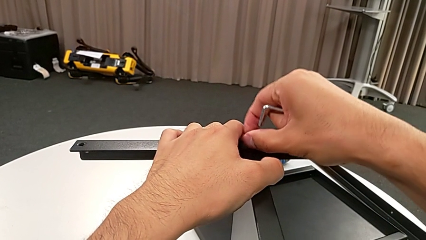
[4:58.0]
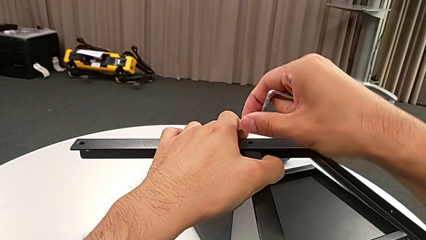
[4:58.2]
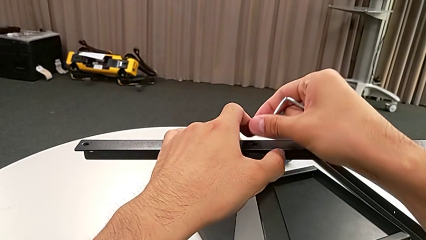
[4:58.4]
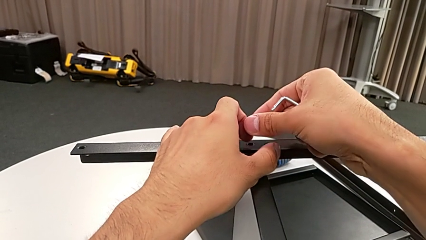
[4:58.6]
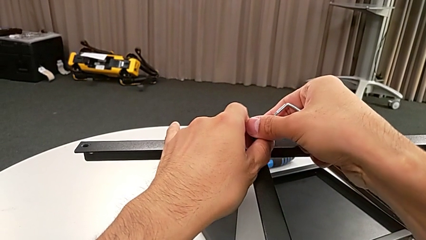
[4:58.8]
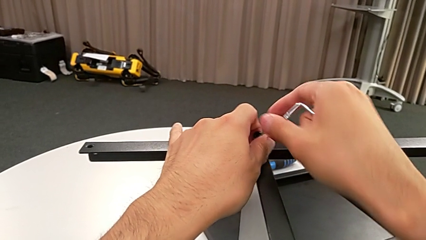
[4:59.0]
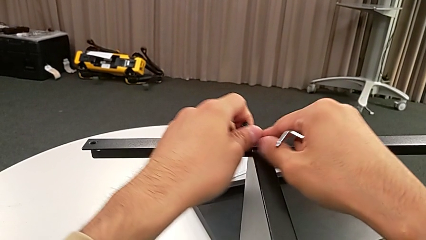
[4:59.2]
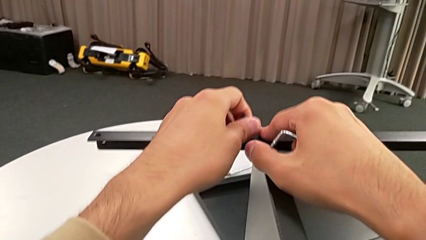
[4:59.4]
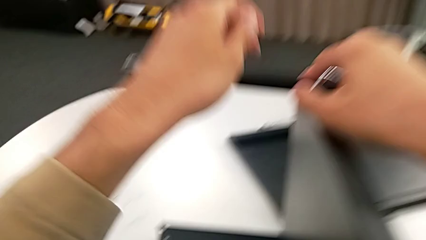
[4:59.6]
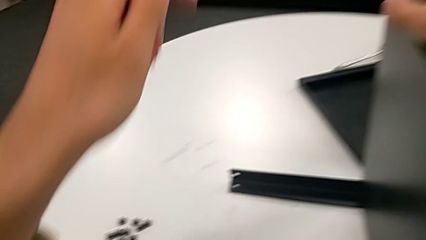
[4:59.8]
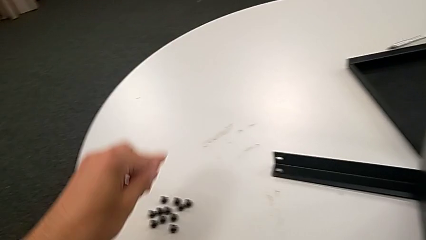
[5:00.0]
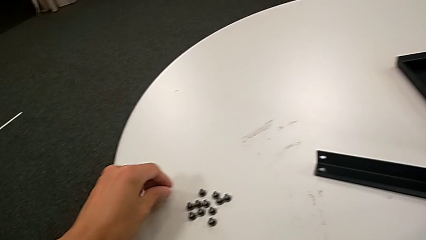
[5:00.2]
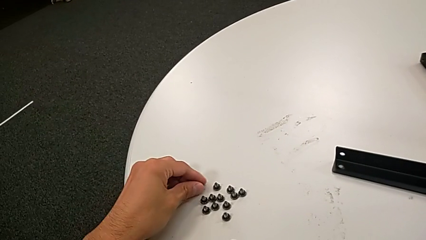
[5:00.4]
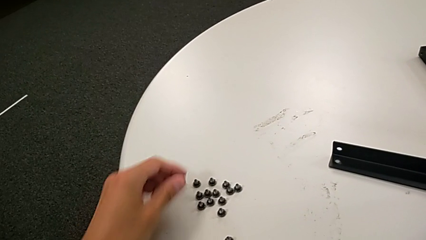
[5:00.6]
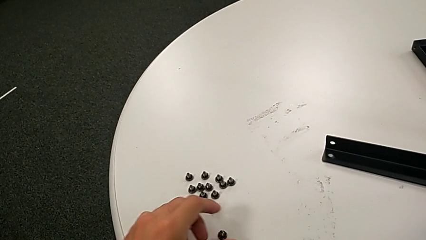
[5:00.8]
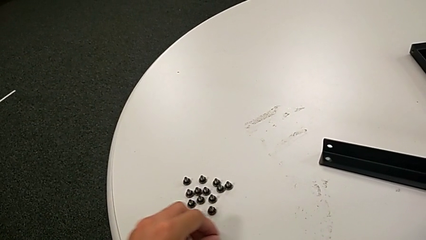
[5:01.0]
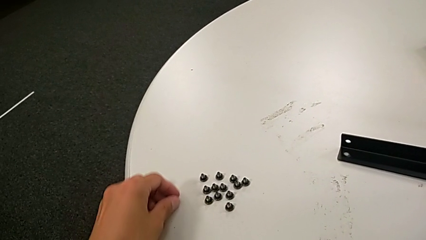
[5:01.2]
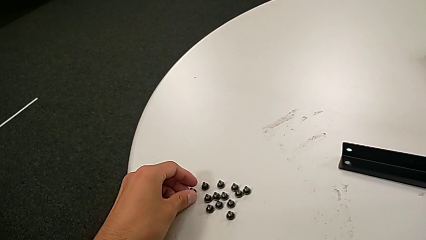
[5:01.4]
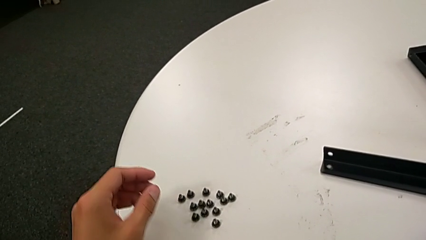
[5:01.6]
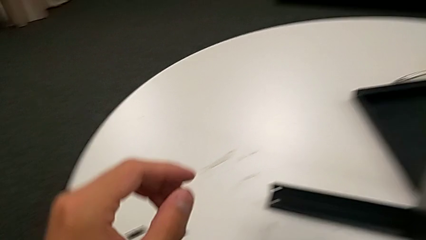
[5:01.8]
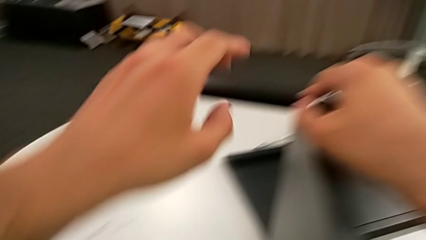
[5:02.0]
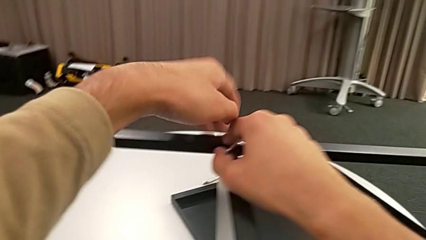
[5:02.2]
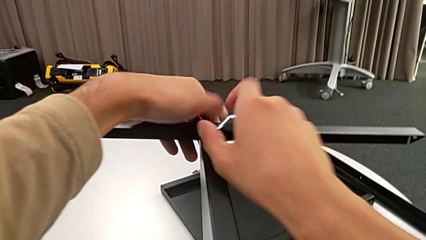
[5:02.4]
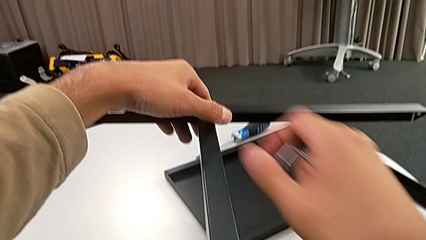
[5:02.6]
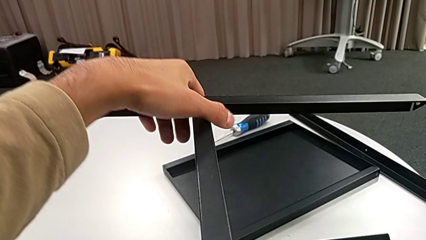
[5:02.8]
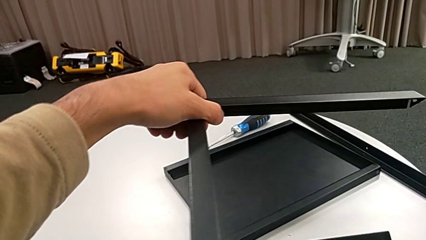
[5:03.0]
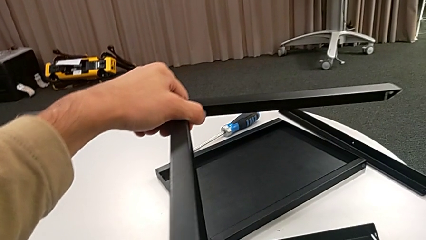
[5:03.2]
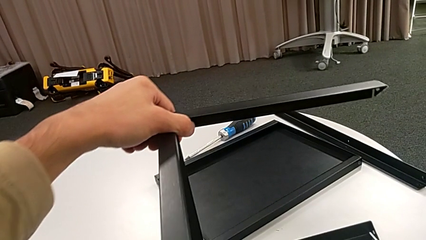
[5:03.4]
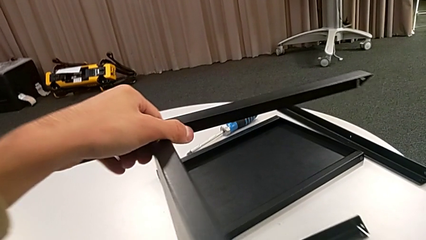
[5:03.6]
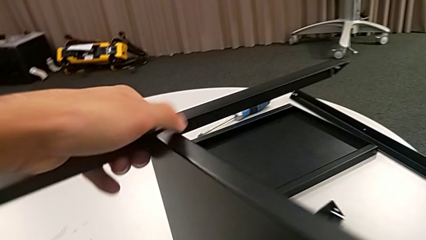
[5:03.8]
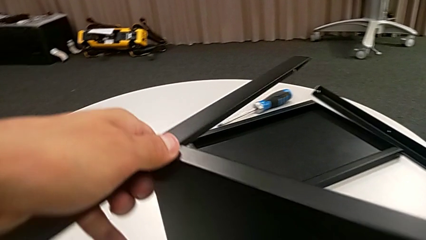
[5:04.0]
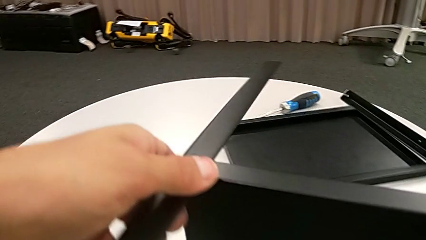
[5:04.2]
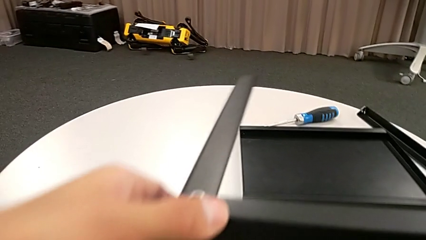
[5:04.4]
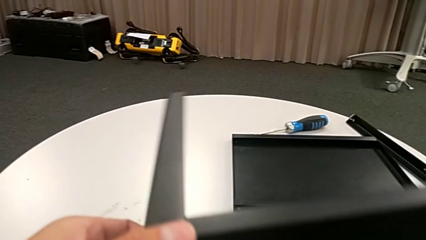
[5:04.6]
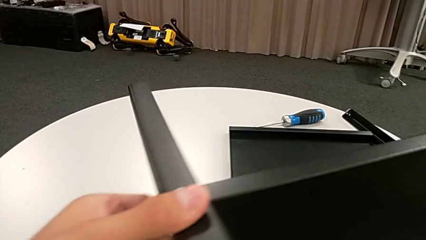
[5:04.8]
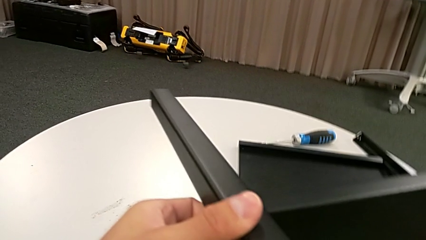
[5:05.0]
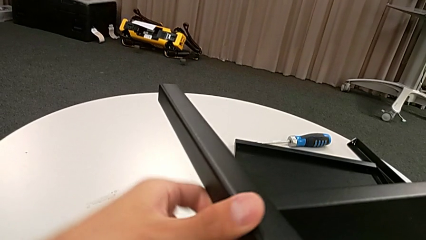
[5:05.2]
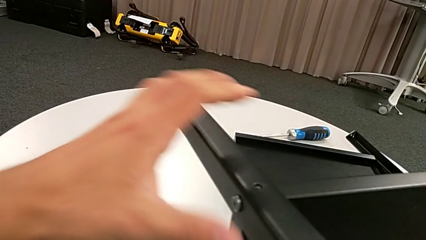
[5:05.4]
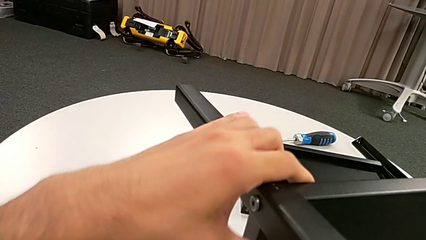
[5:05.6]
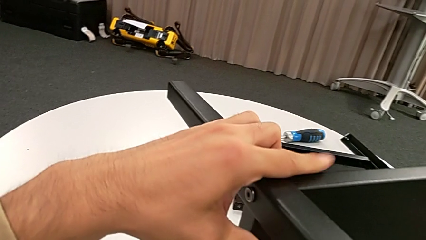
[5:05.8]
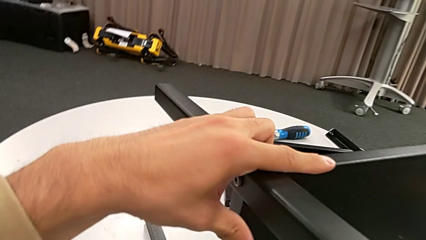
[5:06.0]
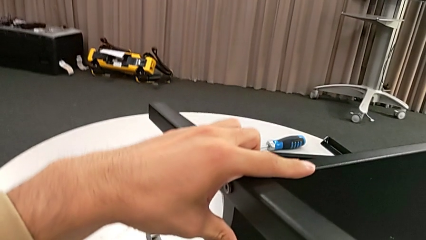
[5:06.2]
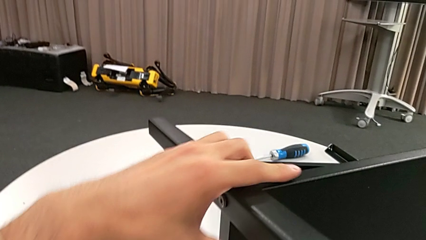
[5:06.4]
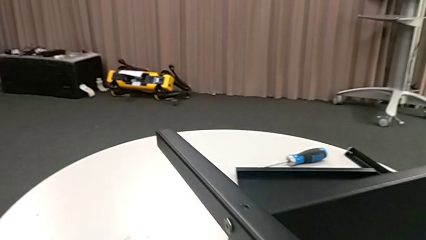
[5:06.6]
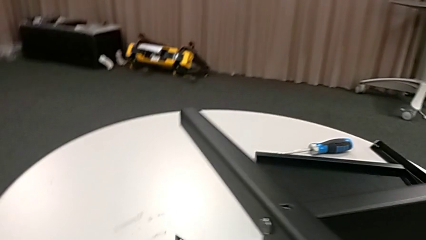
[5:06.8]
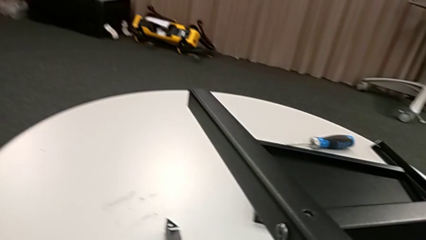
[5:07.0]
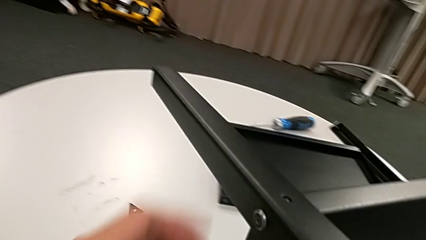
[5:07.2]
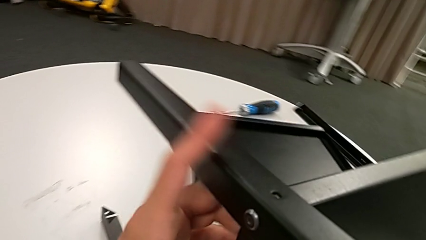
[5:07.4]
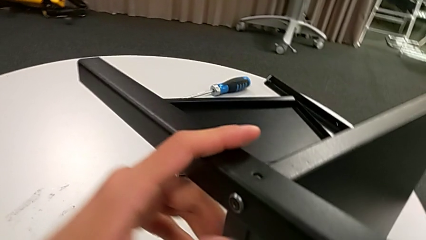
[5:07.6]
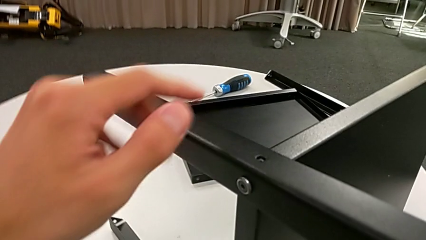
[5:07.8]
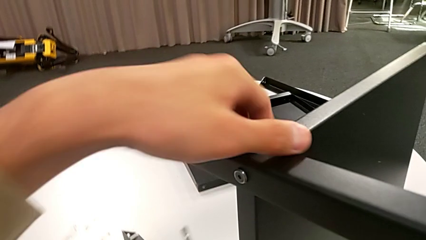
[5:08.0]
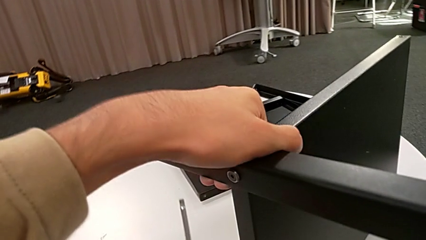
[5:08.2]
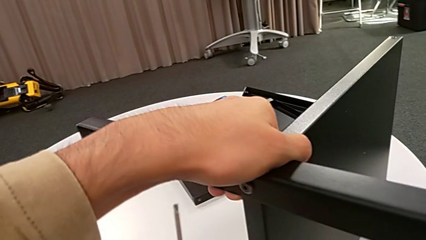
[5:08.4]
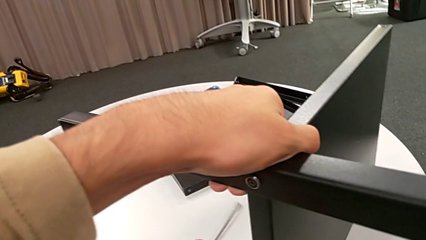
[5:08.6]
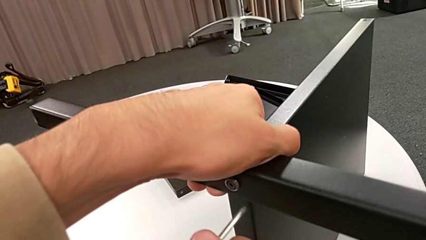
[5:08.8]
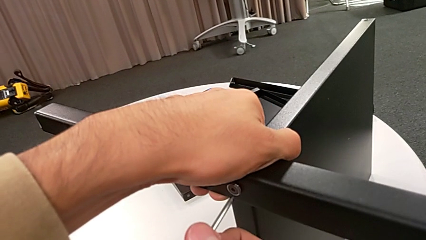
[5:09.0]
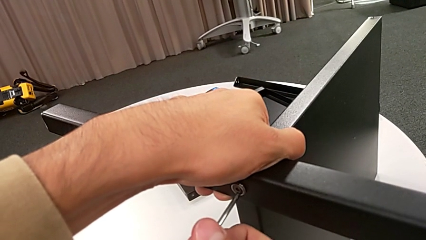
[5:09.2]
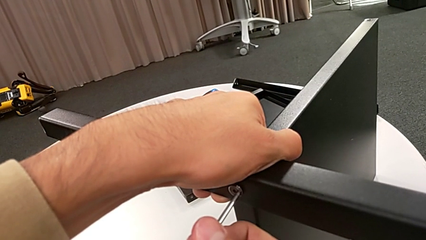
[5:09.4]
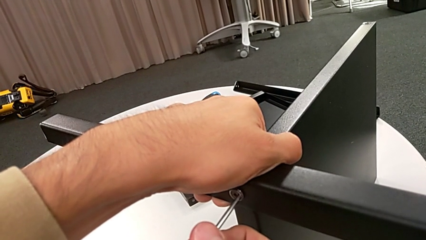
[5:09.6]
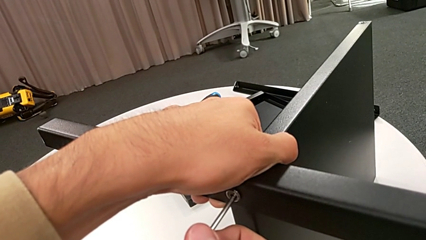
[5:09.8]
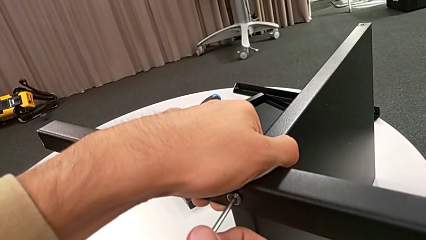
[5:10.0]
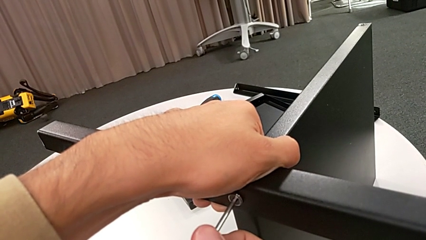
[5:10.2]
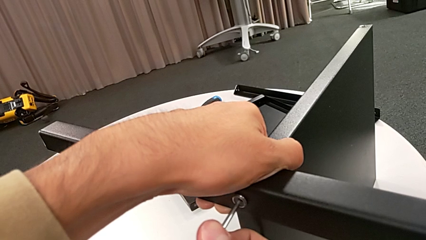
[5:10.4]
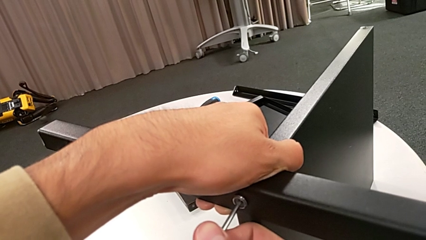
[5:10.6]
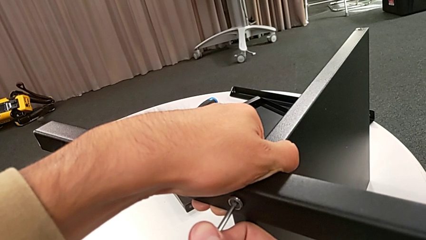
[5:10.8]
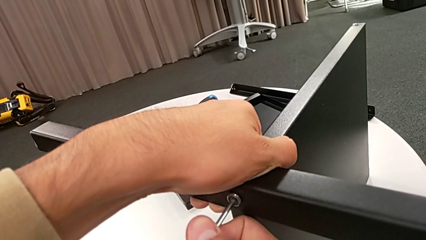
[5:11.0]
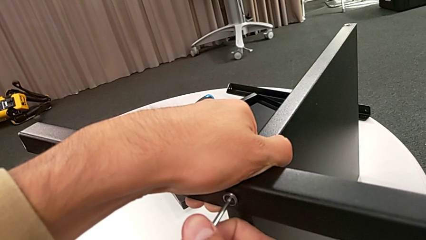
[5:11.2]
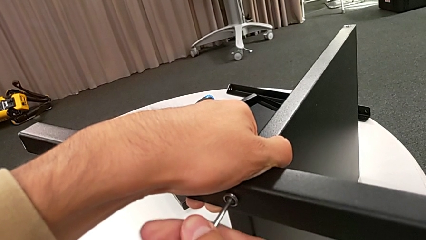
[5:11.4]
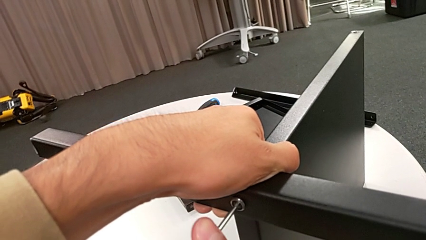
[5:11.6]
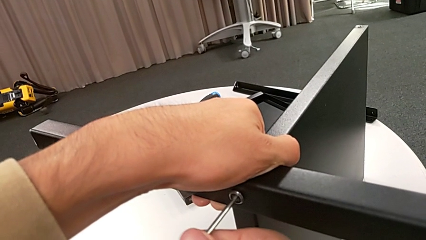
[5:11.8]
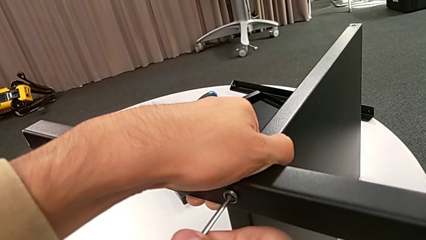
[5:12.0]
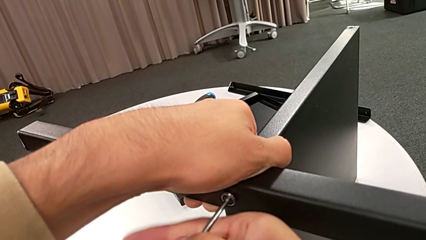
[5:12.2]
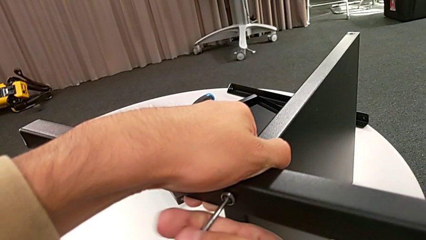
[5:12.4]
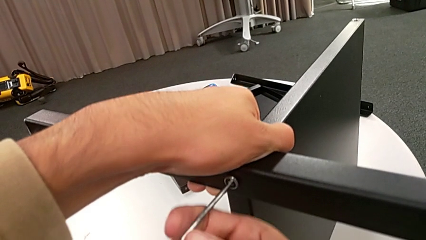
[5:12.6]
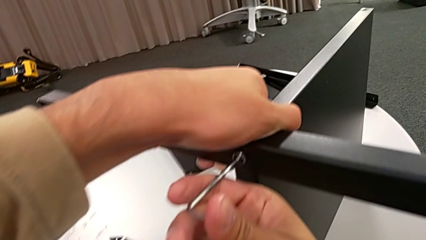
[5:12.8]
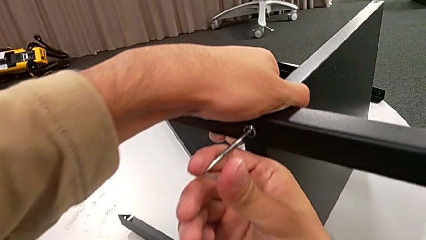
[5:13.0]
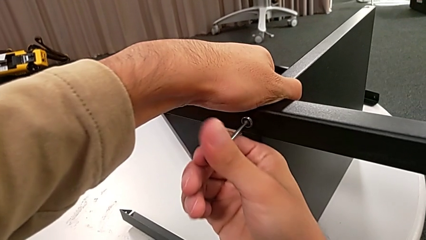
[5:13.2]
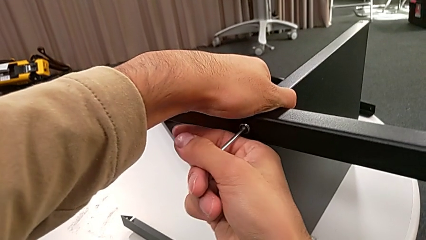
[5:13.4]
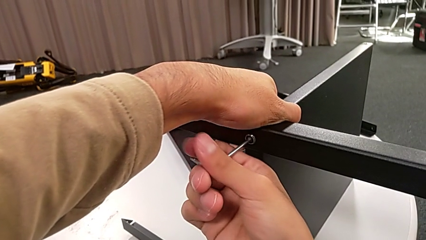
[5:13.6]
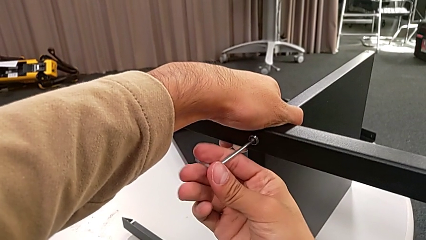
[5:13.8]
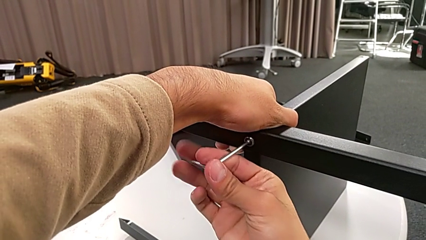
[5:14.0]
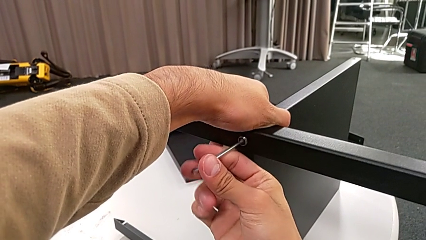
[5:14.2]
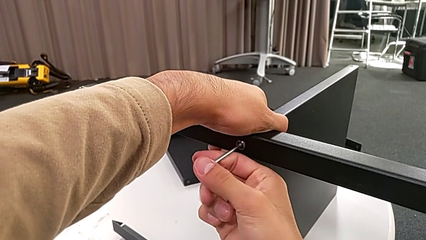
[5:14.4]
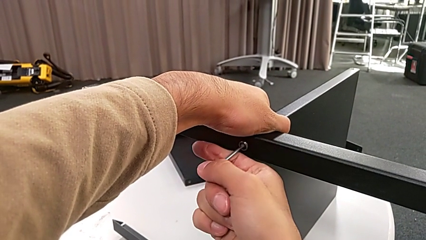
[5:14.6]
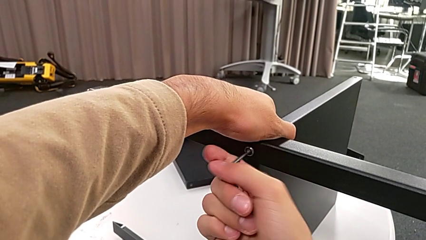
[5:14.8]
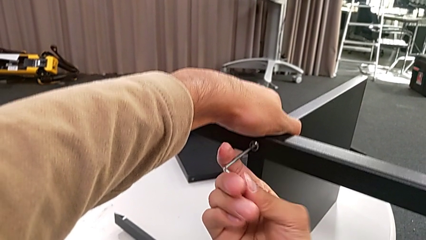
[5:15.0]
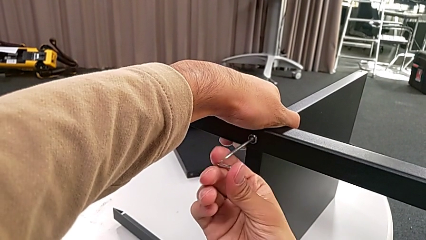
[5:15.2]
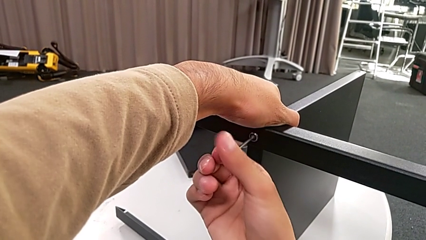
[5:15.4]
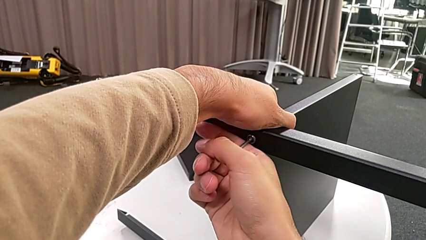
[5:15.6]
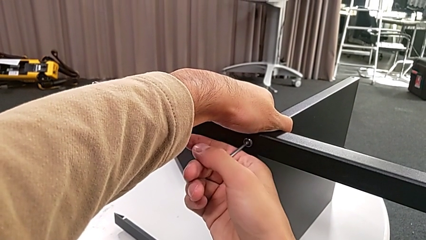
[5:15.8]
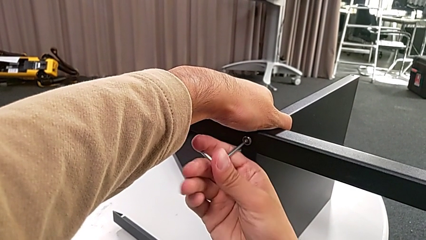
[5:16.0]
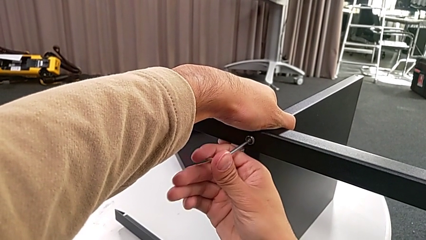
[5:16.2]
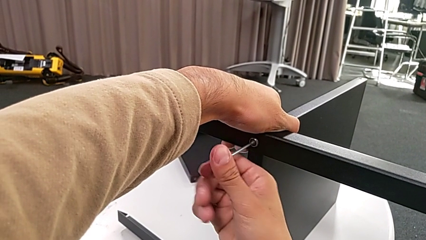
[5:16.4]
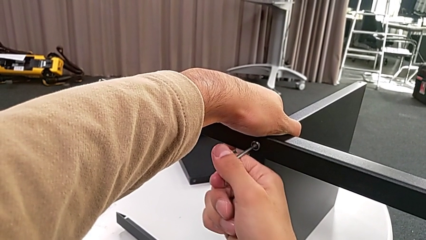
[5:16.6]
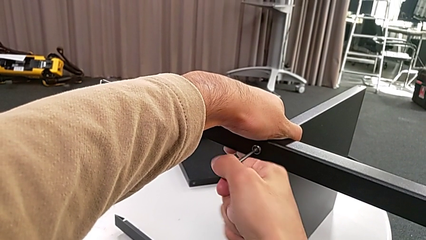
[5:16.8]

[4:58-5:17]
The camera wearer is disassembling the third leg. They place the hex socket head, grab the nightstand, slide it, grab the nightstand, approach the hex socket head, insert the Allen wrench and begin to unscrew the hex socket head.
